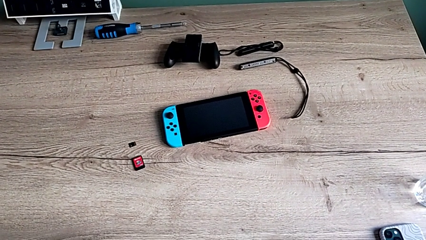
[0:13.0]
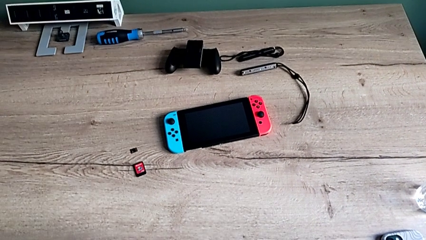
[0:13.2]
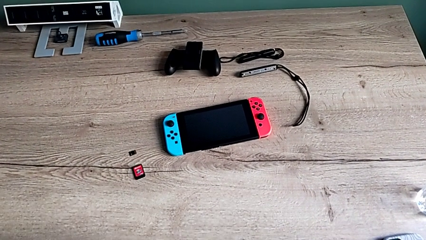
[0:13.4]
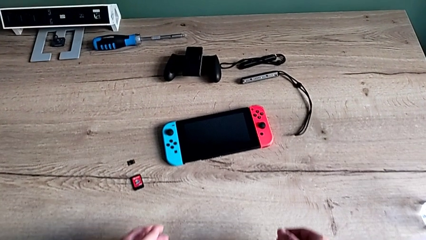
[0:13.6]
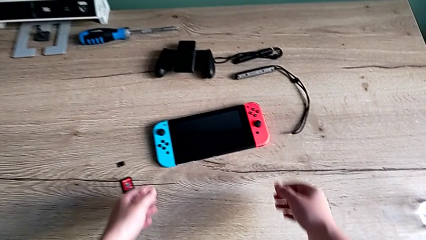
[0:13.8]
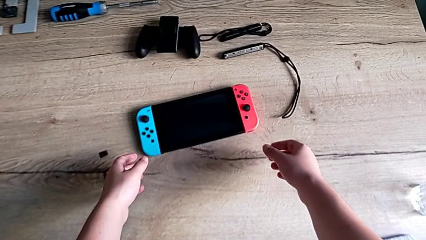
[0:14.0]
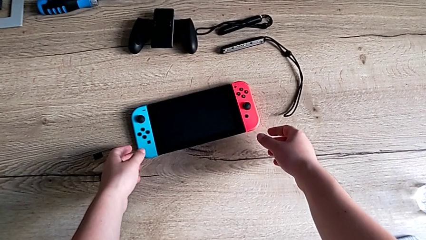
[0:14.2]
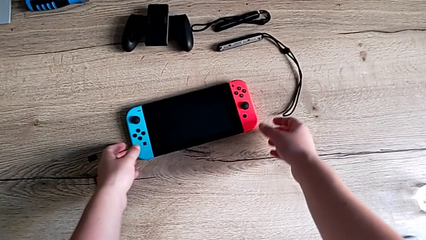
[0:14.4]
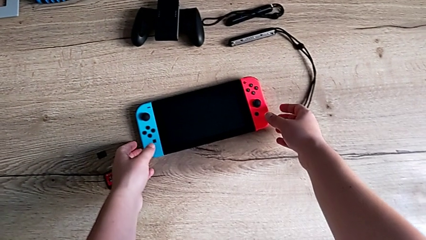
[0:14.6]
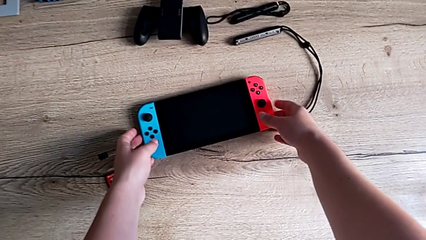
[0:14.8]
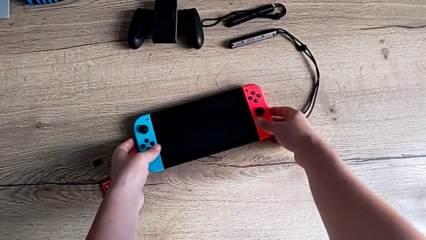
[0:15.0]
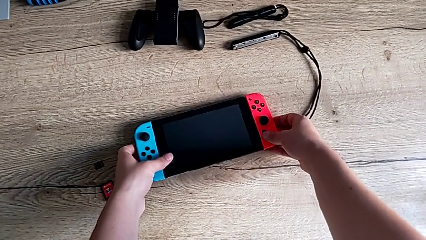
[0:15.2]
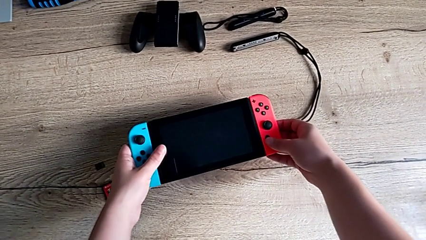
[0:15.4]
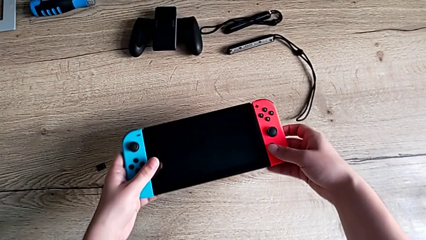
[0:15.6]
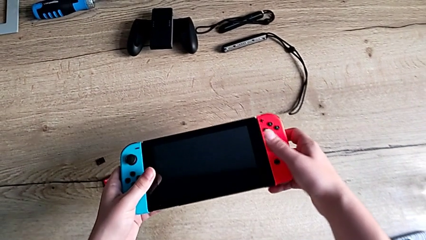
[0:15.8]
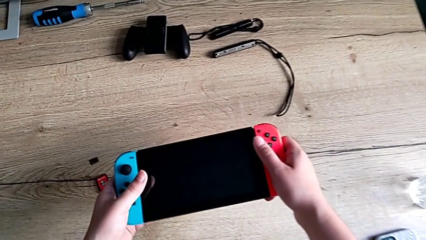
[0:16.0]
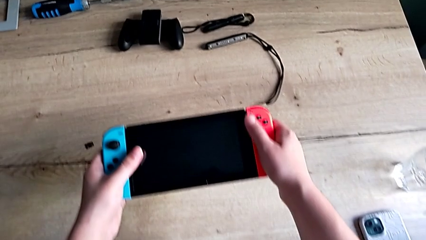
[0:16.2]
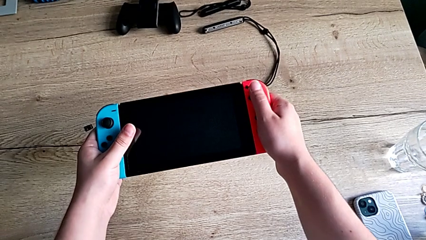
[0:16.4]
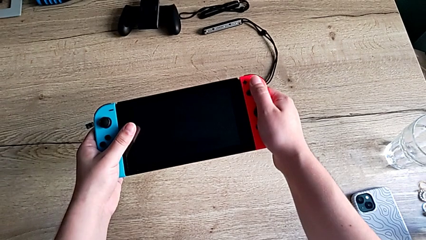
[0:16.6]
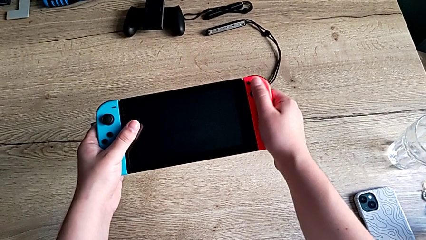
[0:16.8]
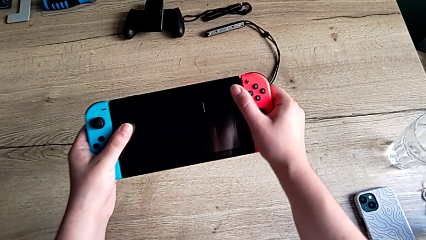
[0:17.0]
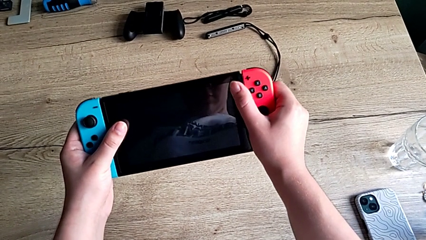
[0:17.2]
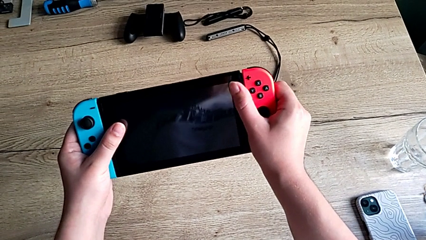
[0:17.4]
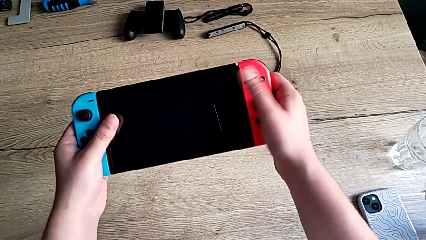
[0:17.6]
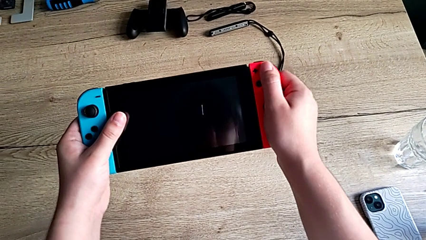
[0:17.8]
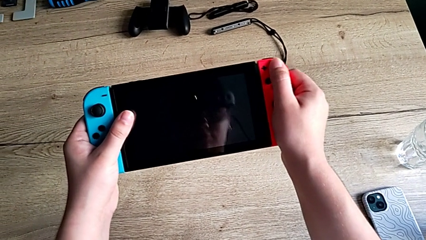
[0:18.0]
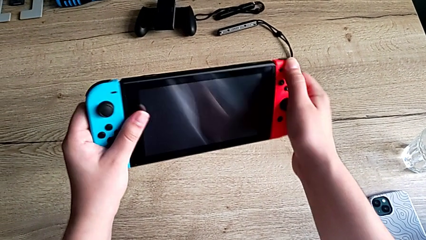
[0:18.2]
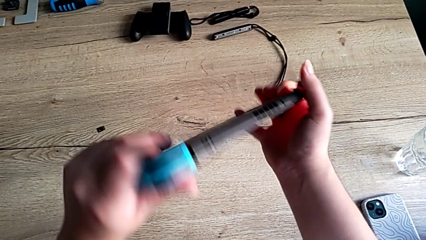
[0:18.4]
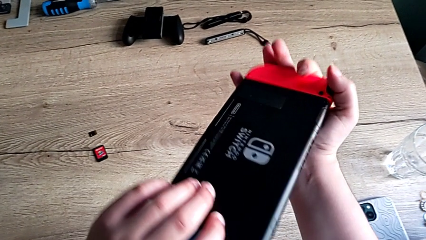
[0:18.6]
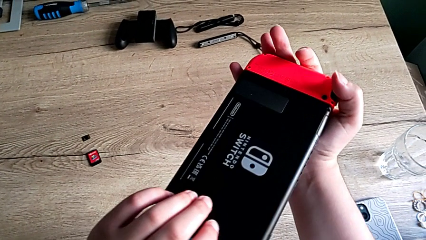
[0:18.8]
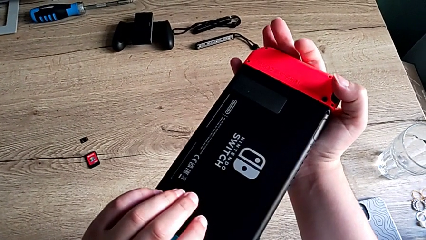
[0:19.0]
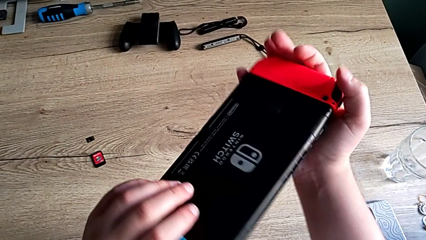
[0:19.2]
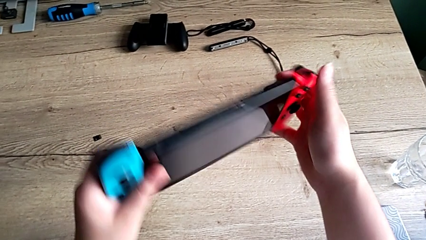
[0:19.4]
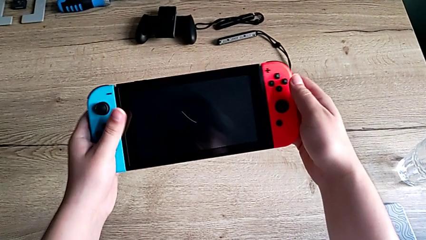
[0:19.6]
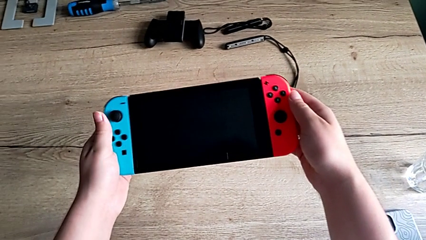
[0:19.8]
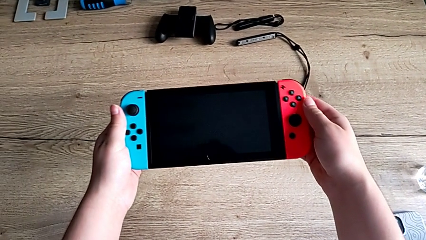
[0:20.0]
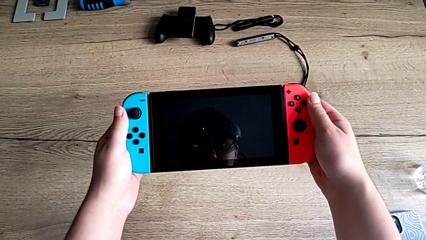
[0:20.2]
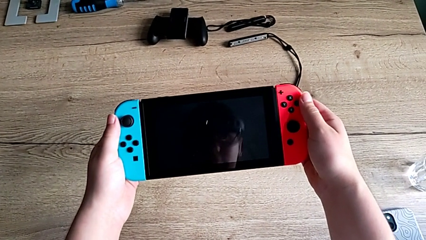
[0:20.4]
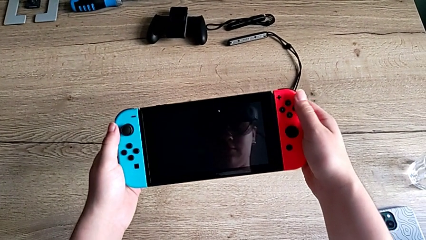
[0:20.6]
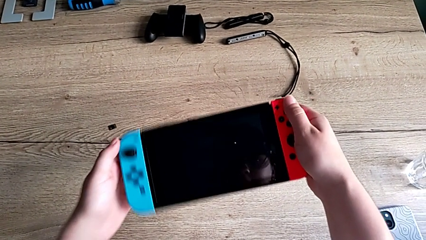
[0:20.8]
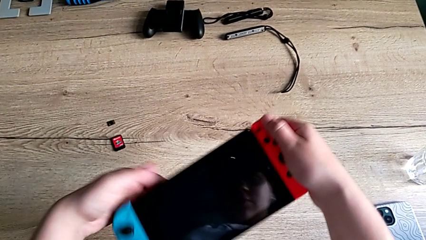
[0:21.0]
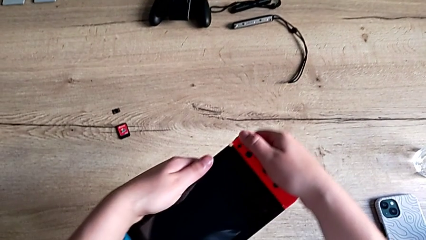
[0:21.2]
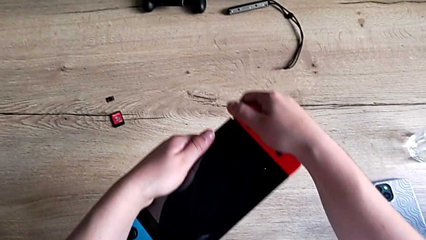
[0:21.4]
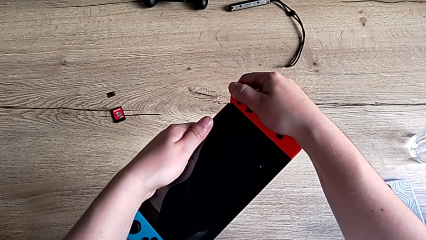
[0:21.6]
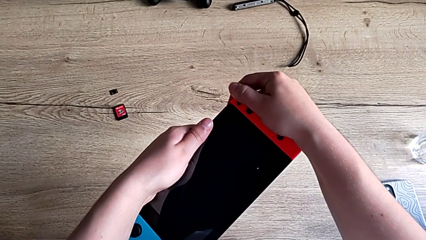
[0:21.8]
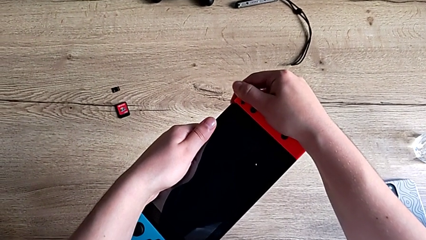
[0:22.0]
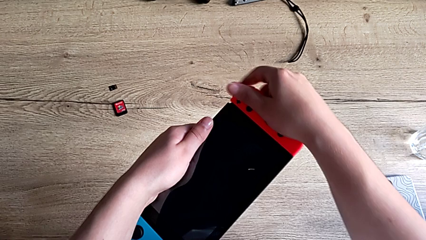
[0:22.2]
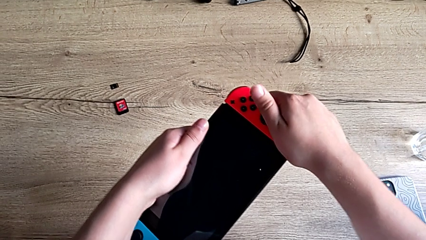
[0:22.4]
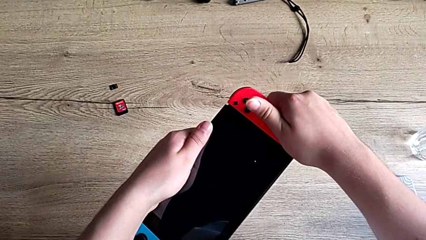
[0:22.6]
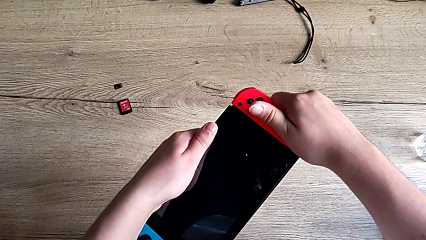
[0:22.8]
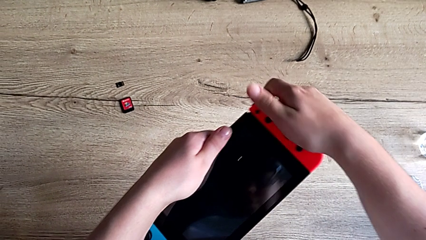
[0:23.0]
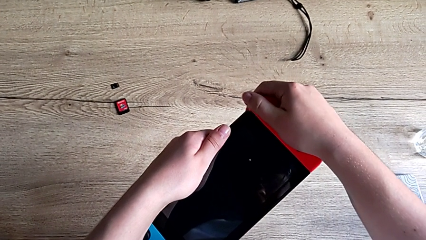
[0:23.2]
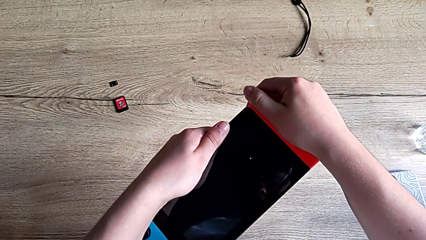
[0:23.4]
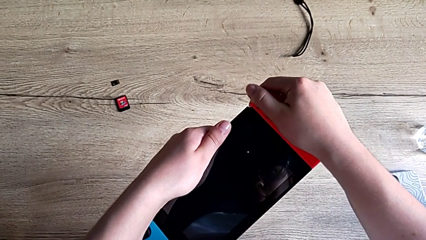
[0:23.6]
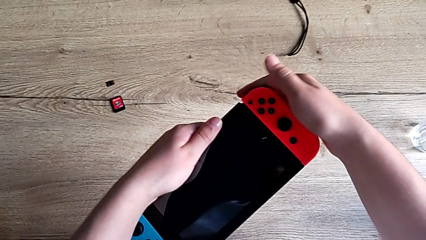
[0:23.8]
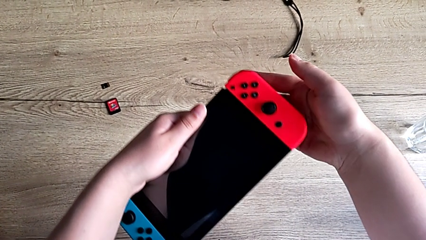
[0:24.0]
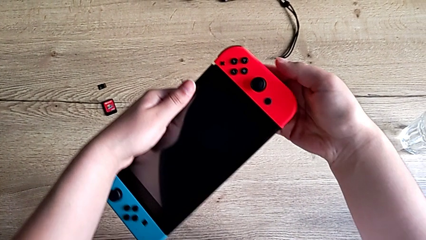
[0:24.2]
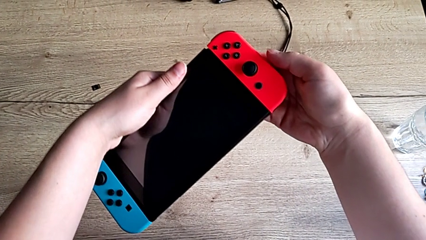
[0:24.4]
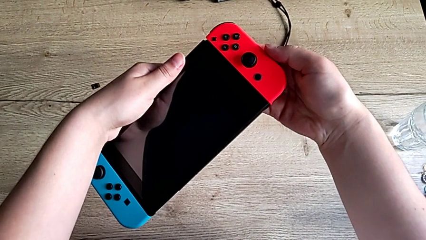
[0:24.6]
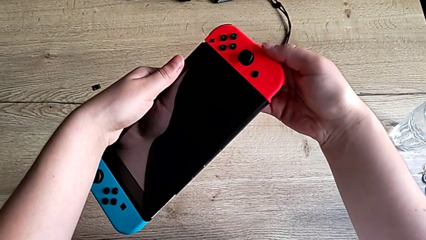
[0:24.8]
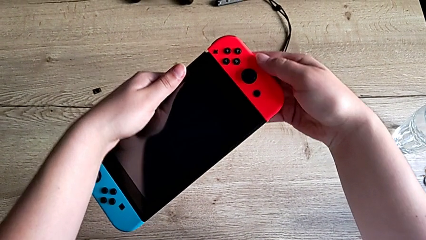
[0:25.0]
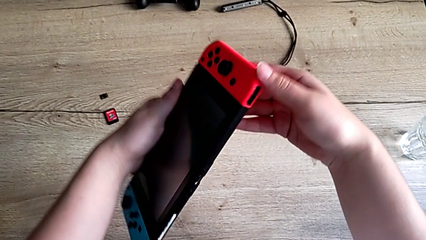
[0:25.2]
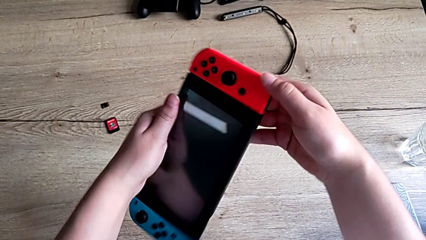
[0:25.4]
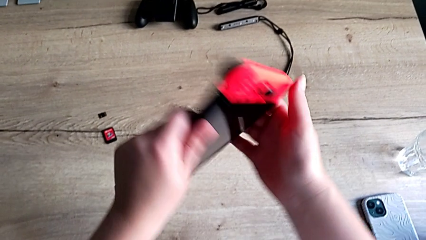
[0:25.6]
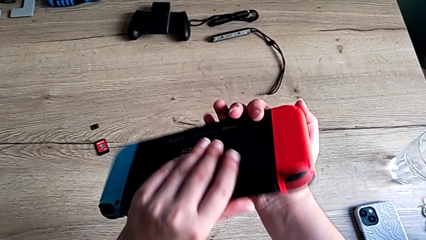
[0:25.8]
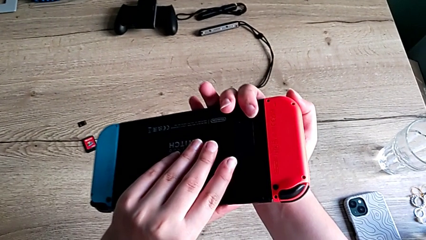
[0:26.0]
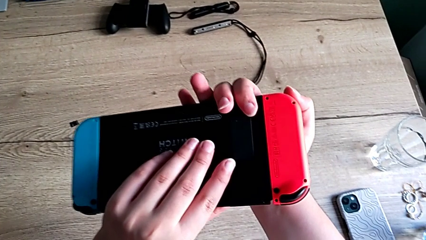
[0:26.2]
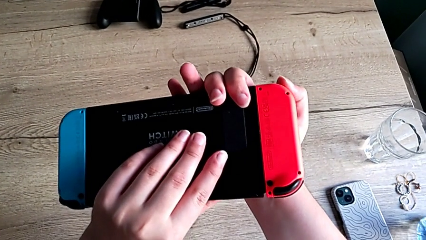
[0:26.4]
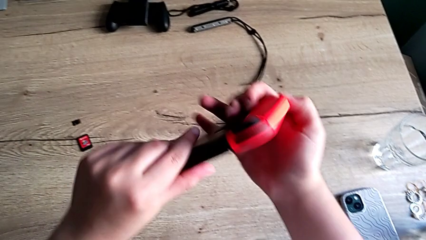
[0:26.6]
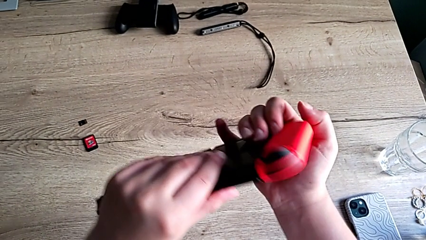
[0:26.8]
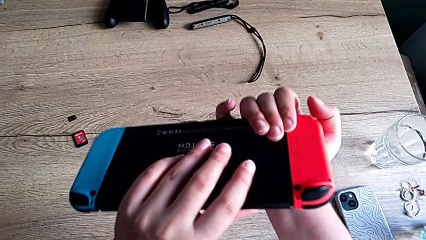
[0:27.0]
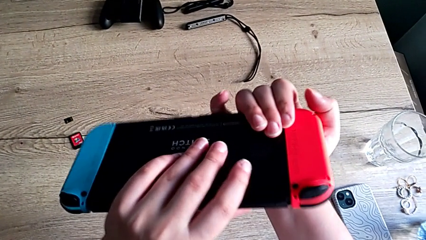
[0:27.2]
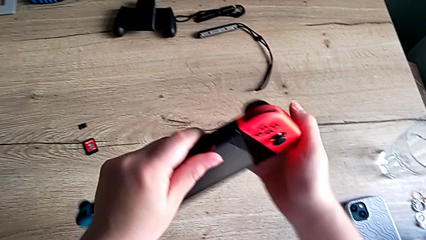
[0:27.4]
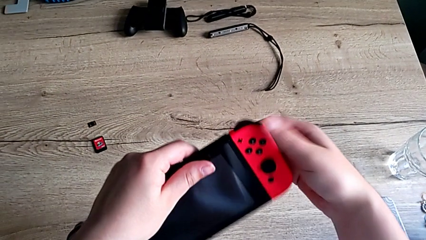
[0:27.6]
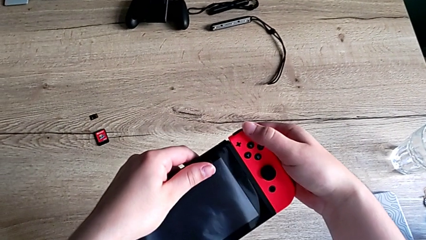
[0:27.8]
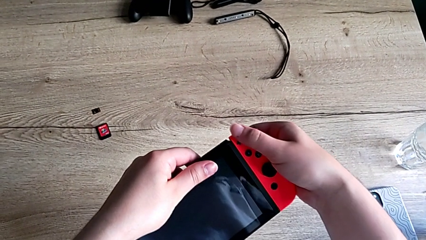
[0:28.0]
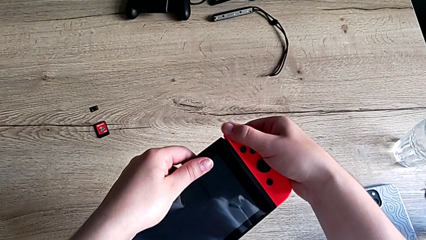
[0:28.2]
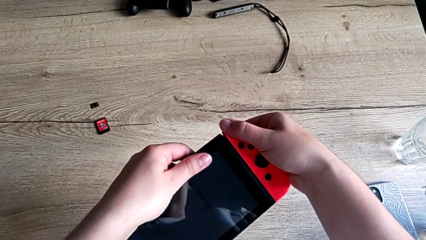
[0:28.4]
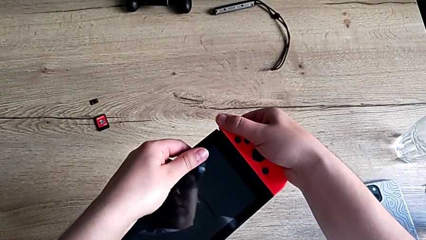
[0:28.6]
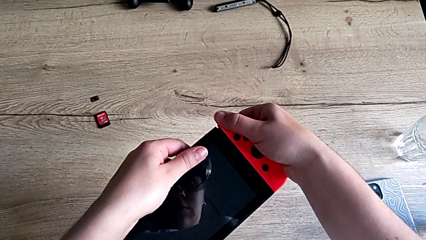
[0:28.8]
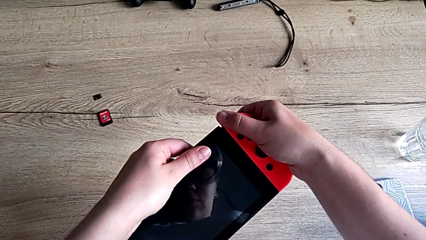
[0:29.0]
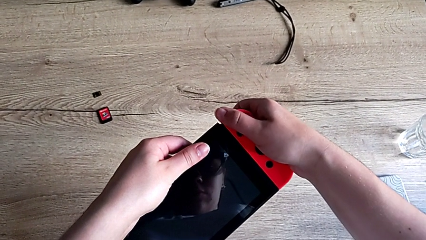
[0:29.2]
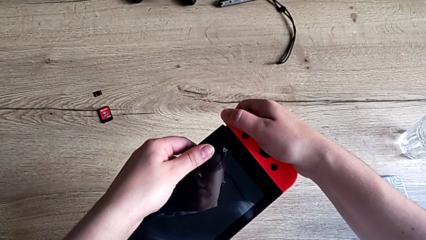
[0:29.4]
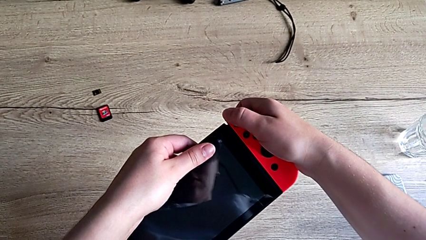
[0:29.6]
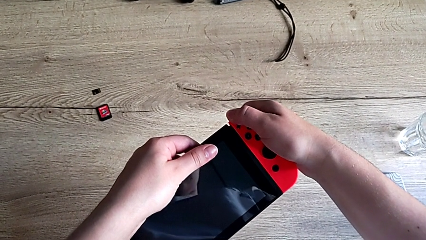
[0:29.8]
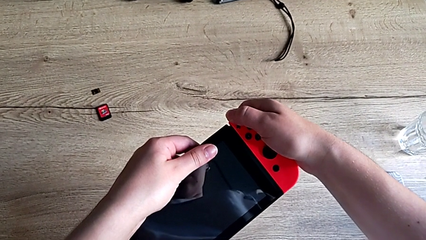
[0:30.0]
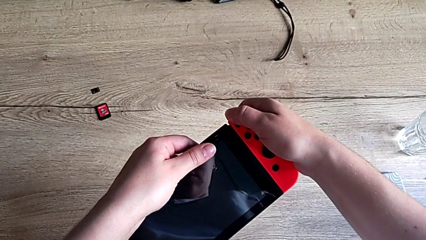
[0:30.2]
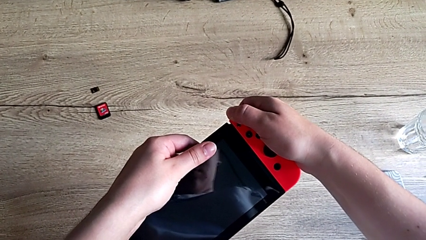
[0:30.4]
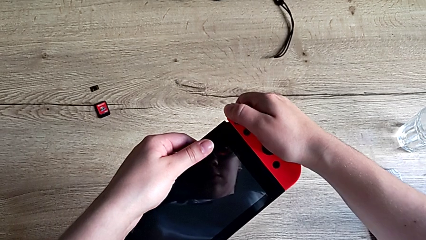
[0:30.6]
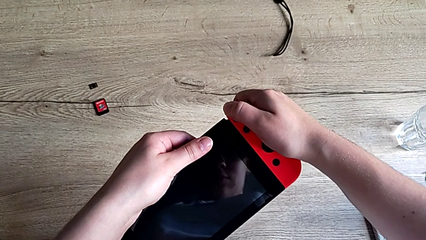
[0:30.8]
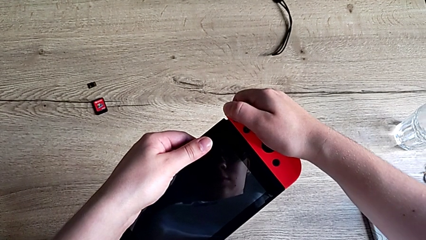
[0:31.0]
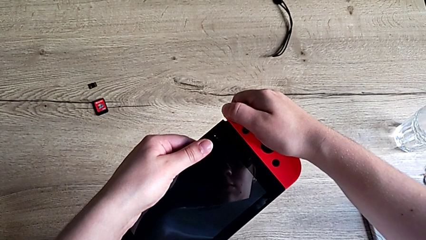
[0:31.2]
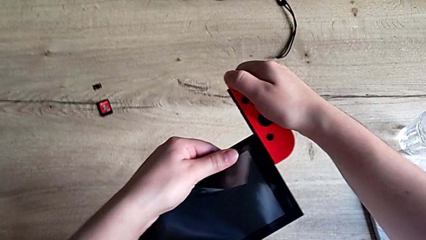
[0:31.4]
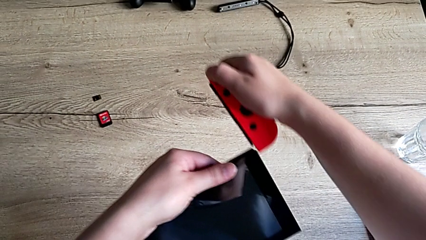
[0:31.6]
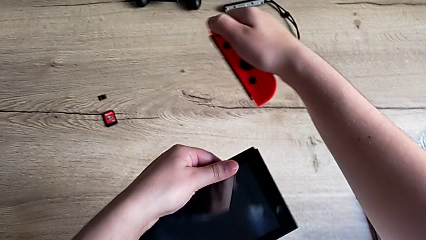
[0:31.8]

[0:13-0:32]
The camera wearer is detaching the joycons from the Nintendo Switch. They grab the Nintendo Switch, rotate it, grab the red Joy-Con controller, flip the Nintendo Switch and begin to slide the red Joy-Con controller.
